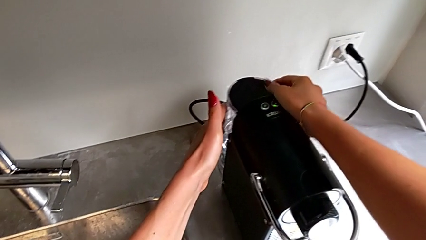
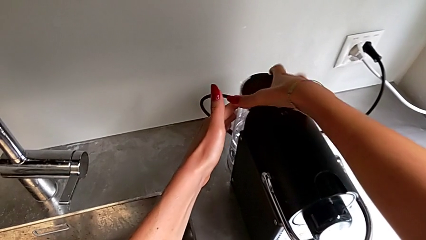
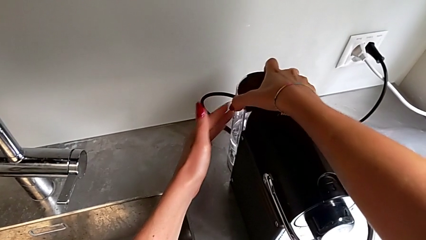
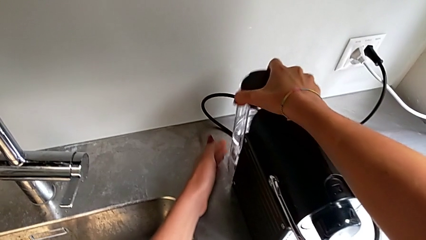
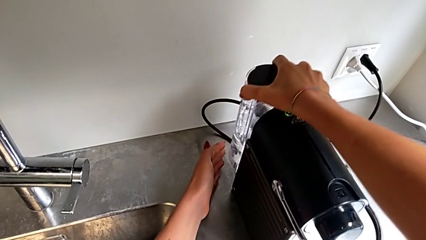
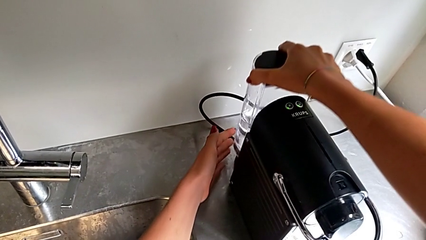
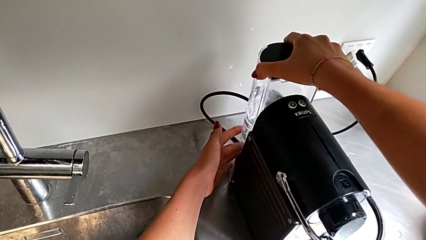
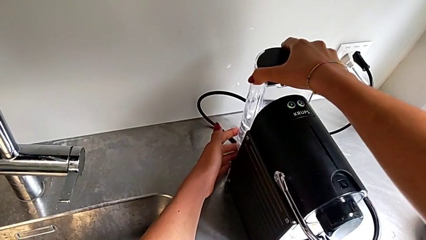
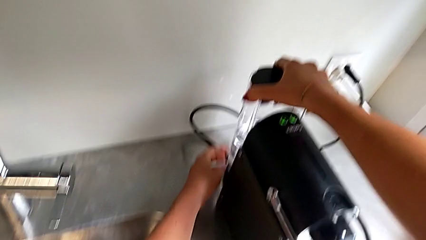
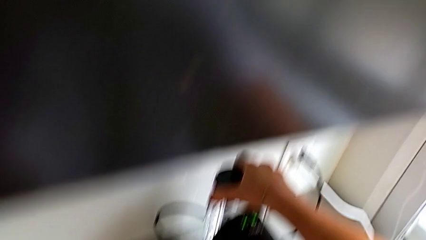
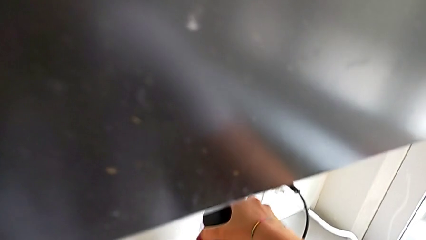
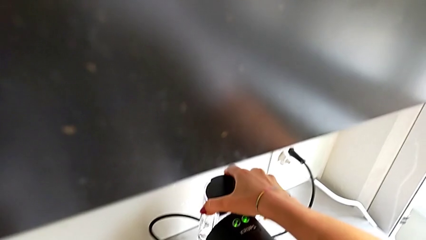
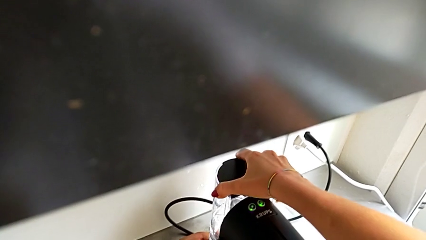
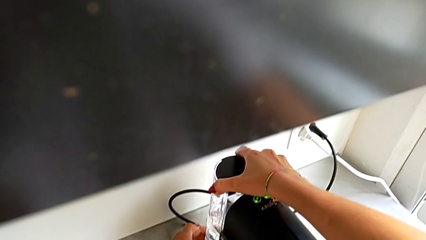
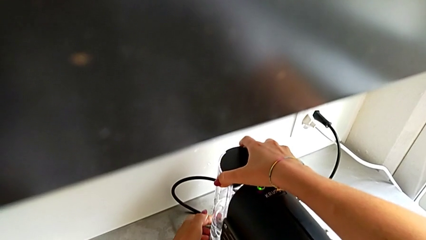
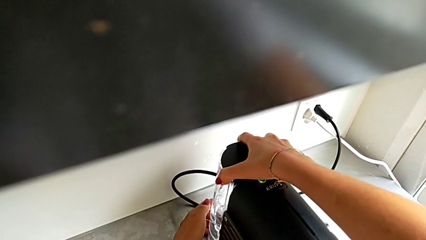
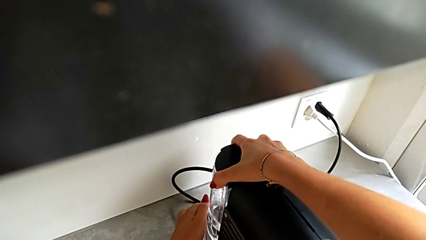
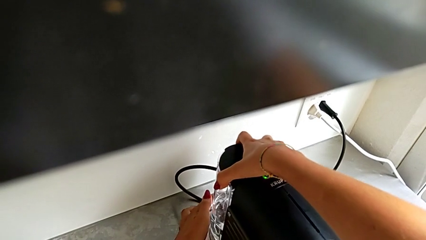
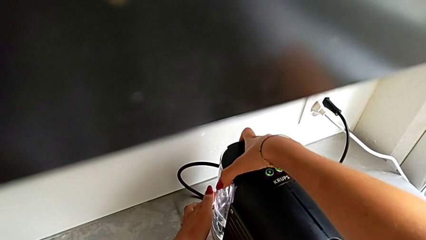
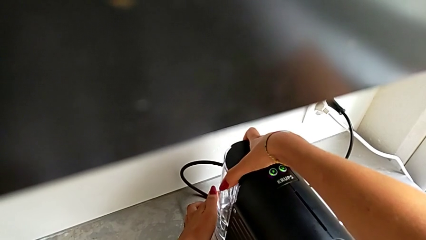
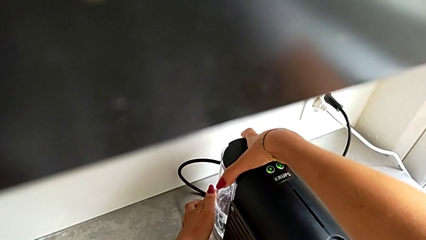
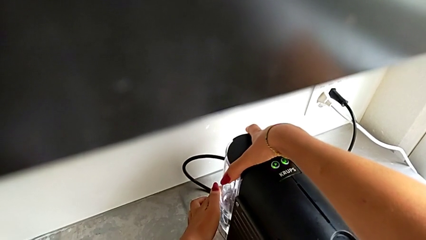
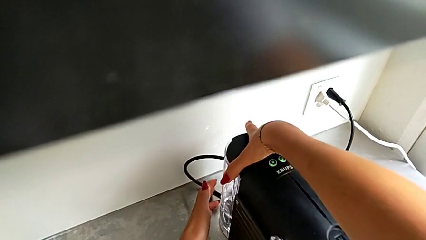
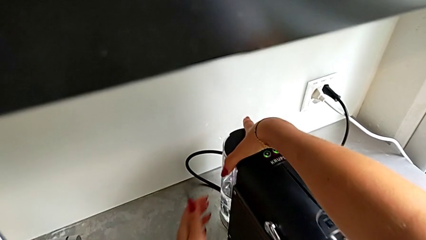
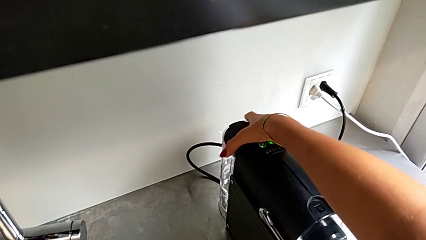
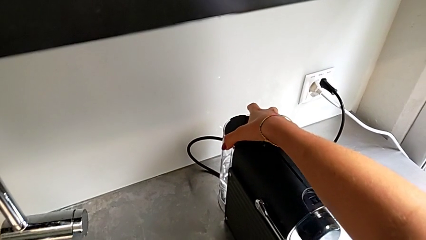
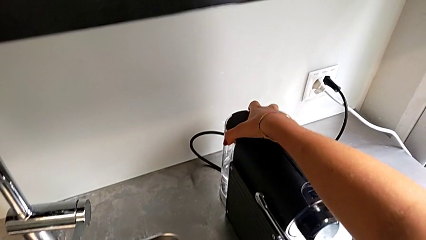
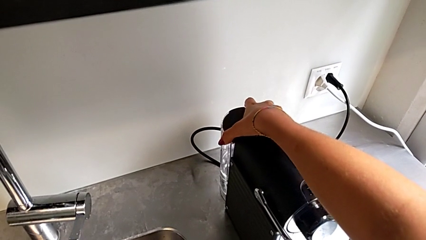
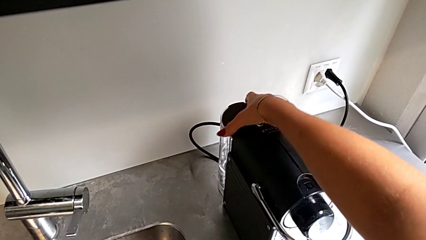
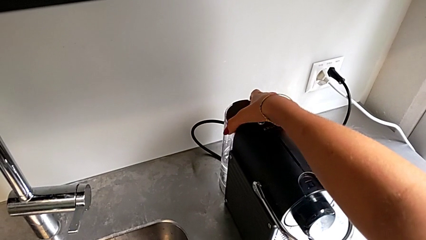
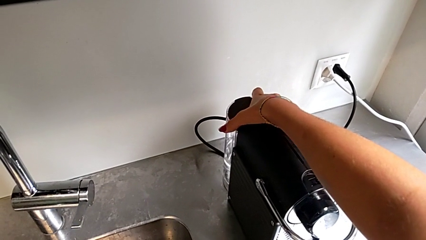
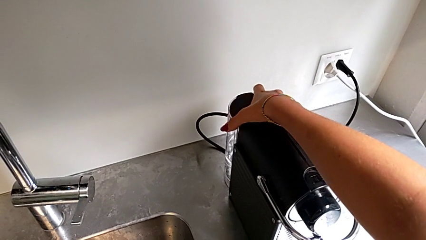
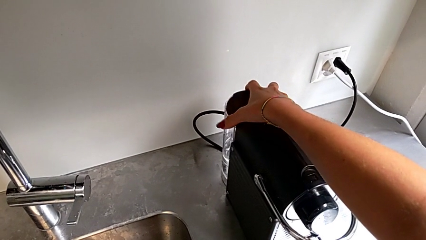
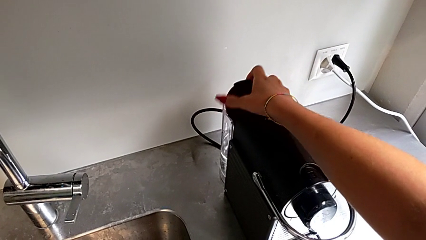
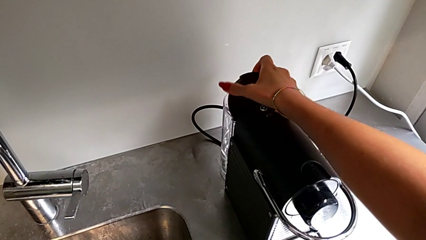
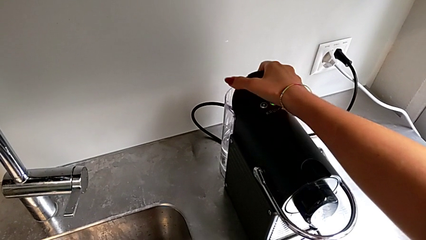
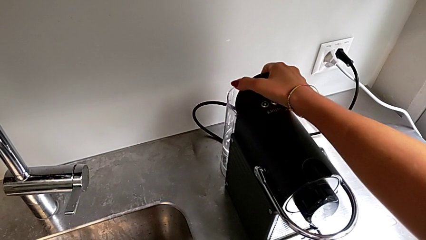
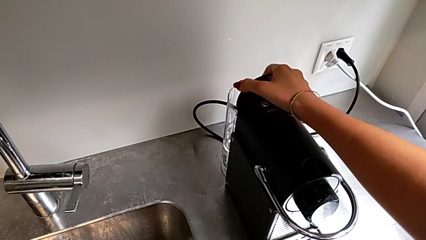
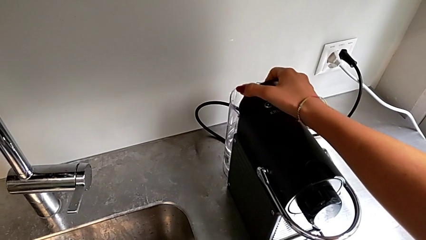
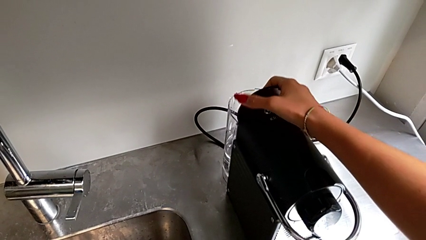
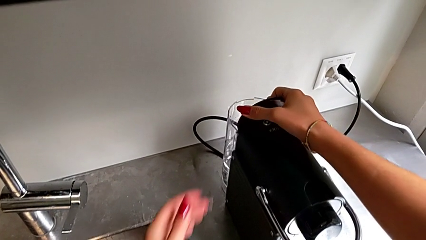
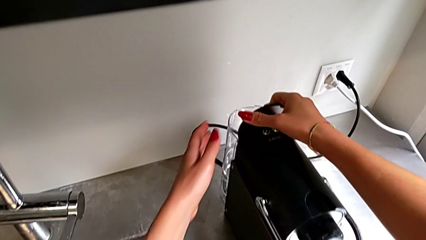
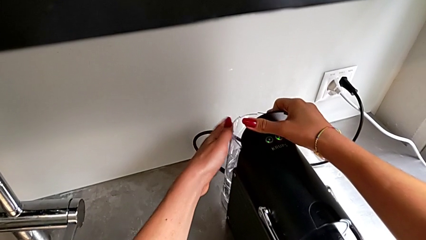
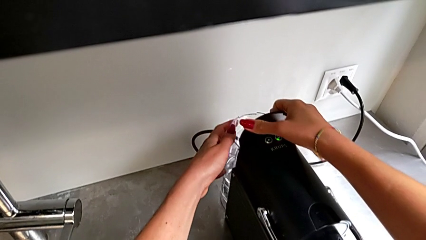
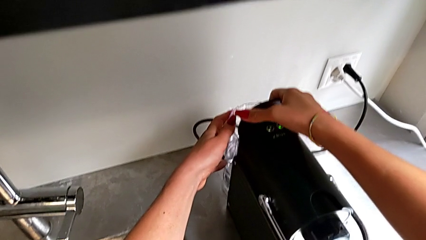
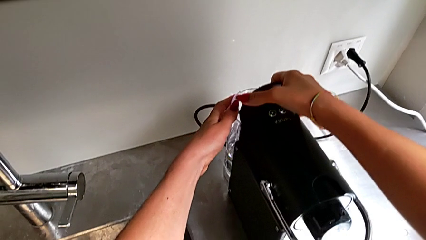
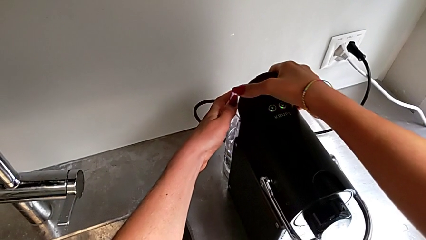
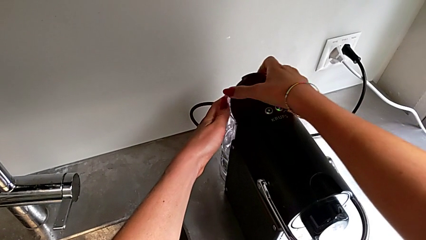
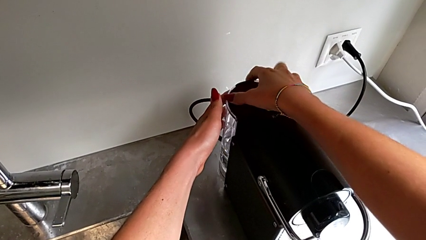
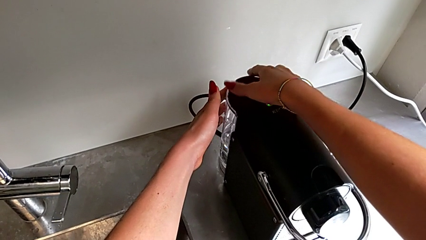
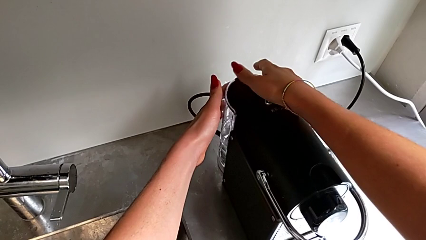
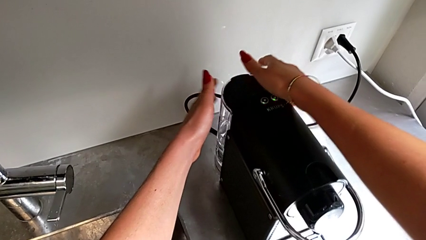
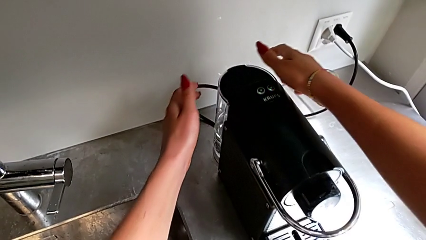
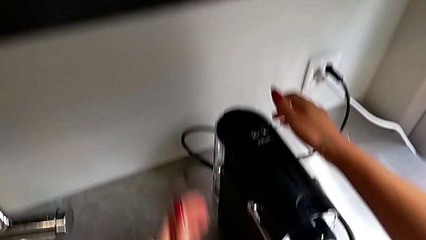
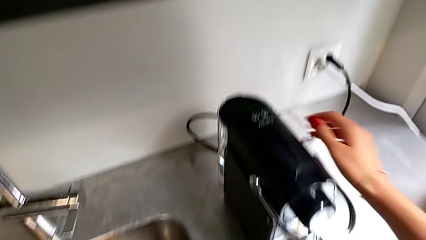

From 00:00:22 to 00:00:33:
The camera wearer is adding water to the water container. They keep inserting the back water container, wrongly insert it, open the lid and hold the water container.

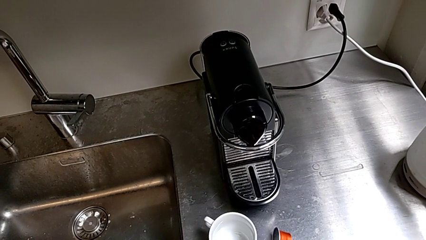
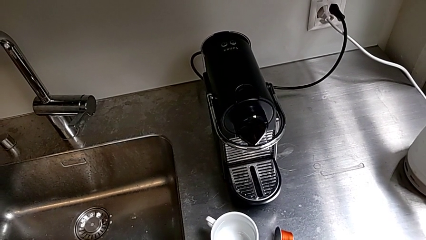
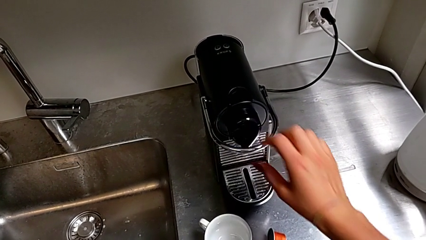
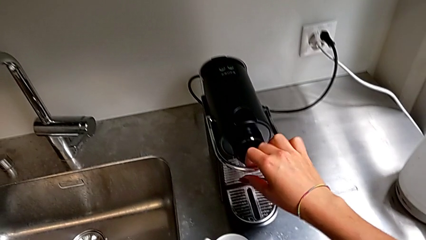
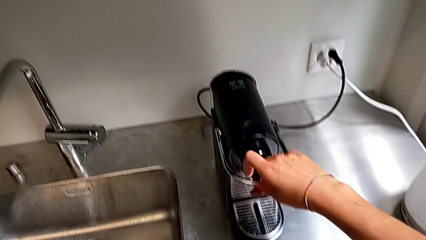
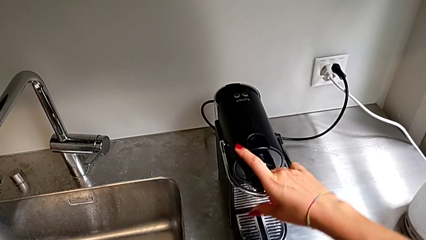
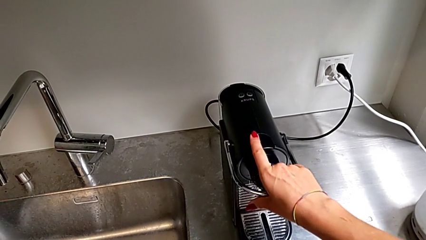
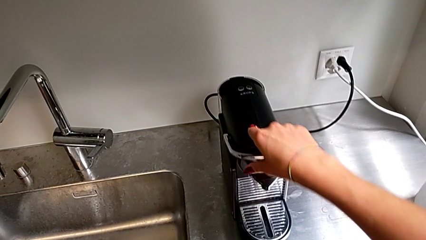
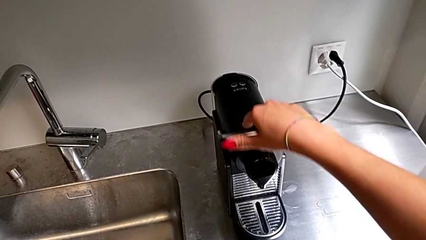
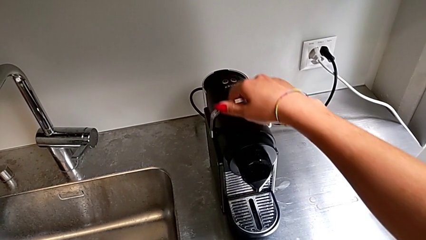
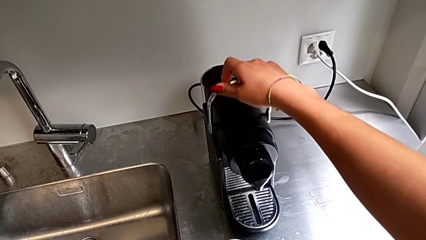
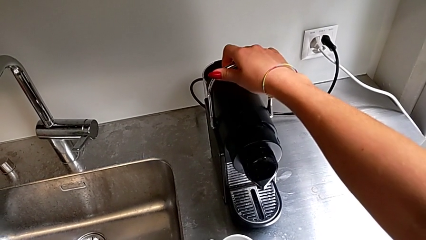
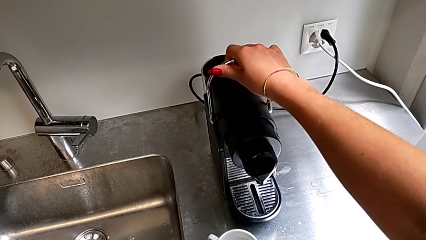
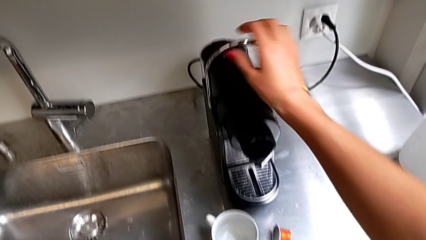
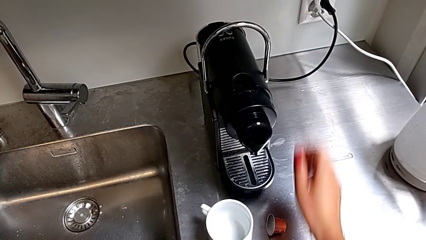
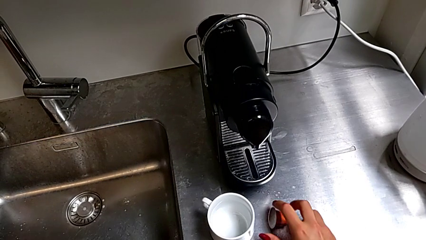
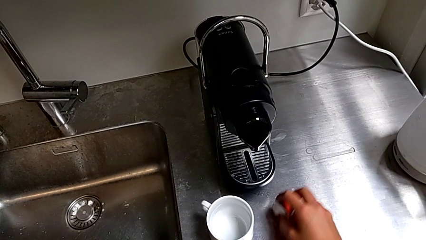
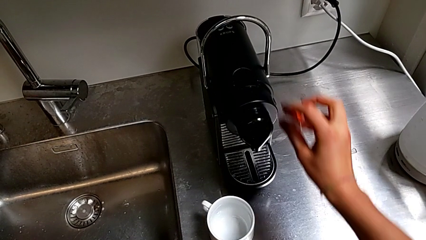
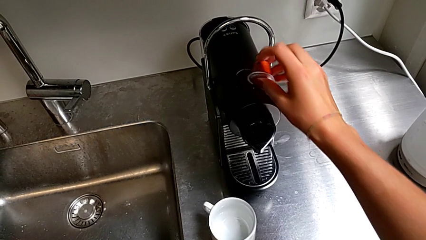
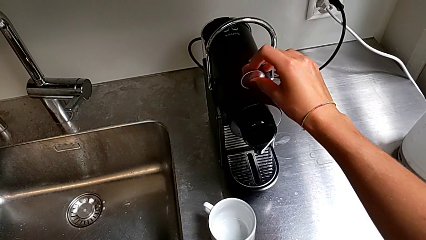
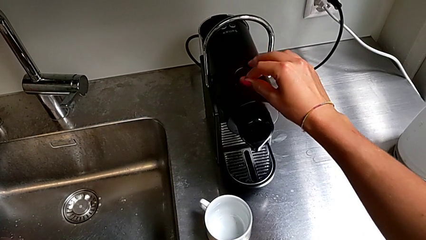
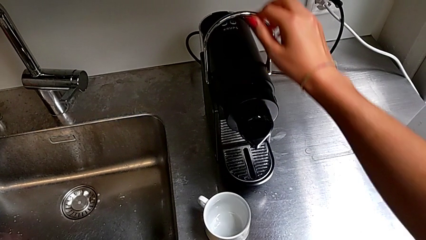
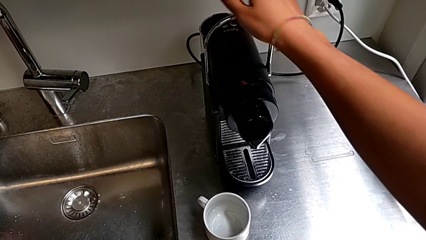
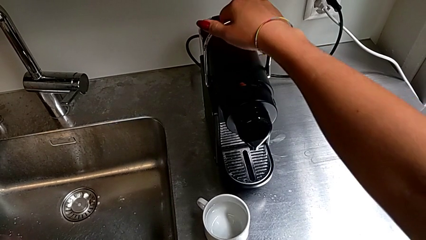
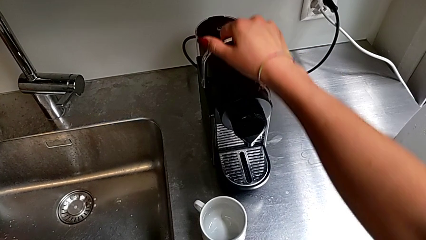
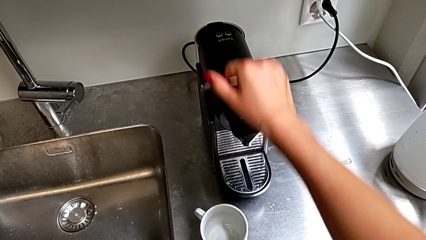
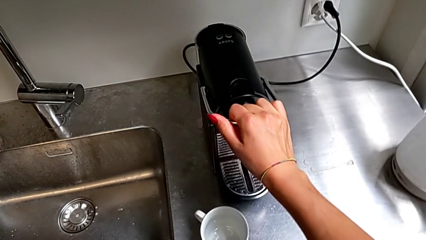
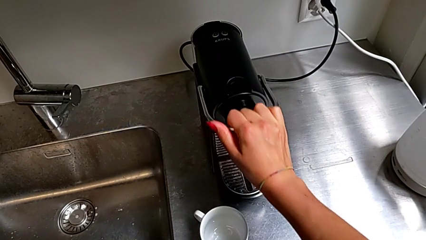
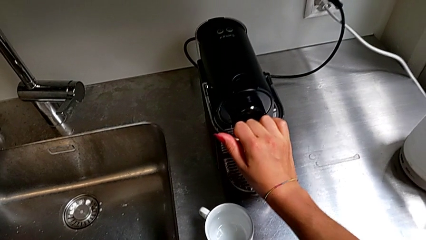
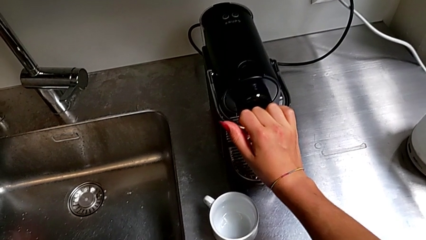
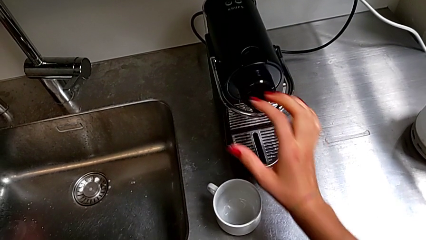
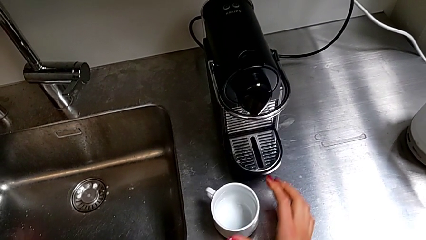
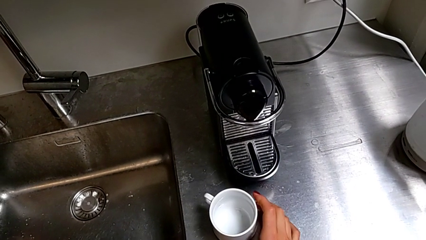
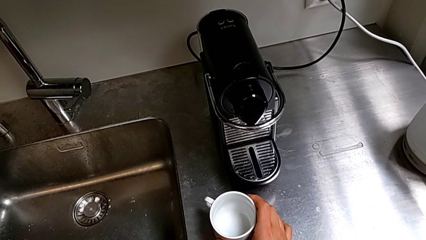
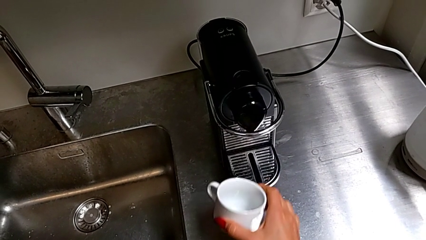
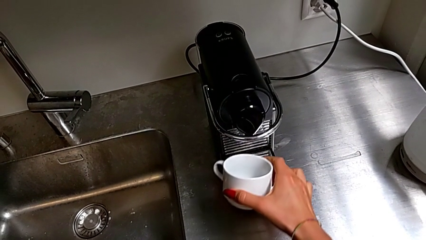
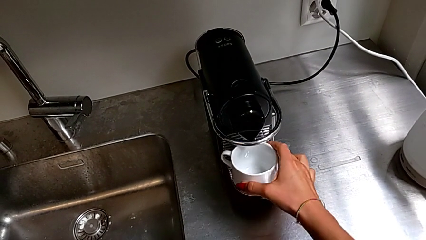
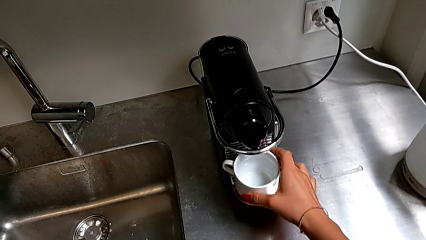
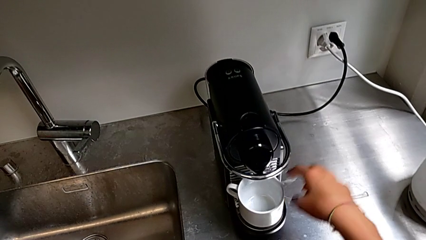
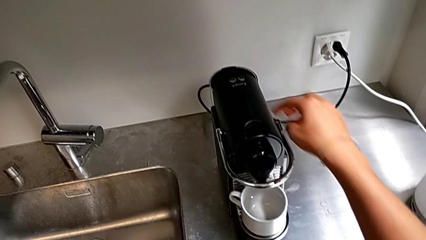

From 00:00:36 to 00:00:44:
The camera wearer is brewing a cup of coffee. They grab the handle, lift it, insert the red coffee capsule, grab the handle, press the top handle and place the cup.
